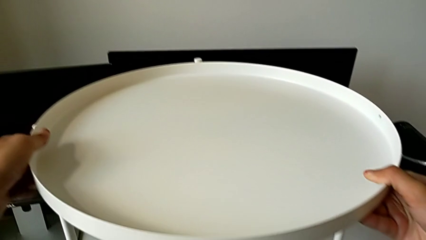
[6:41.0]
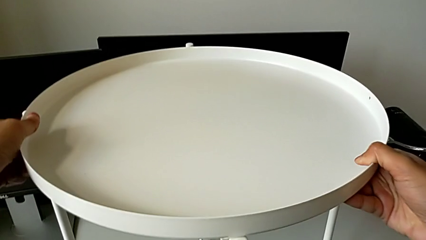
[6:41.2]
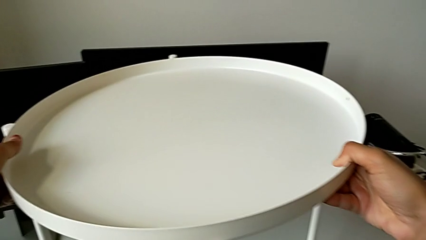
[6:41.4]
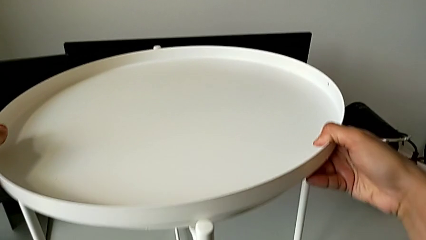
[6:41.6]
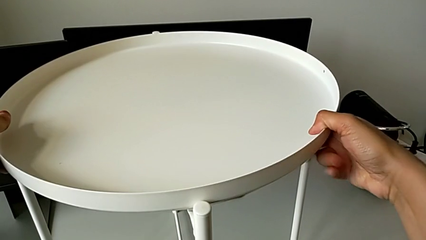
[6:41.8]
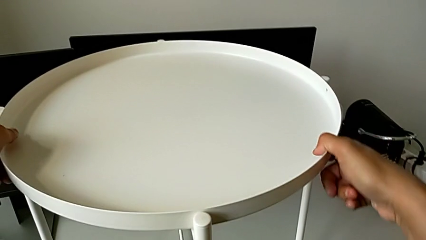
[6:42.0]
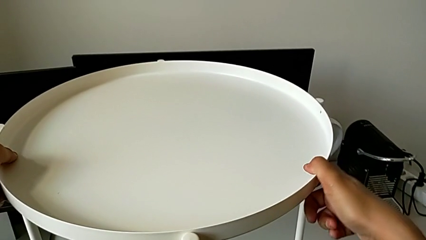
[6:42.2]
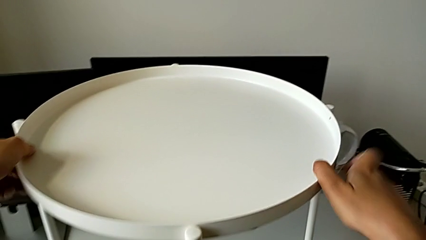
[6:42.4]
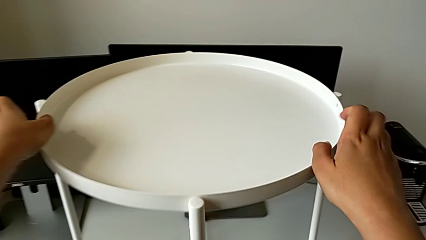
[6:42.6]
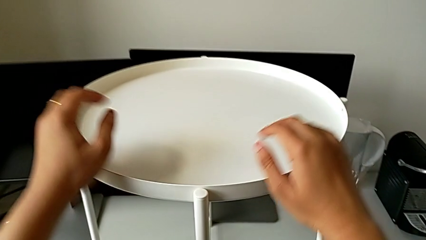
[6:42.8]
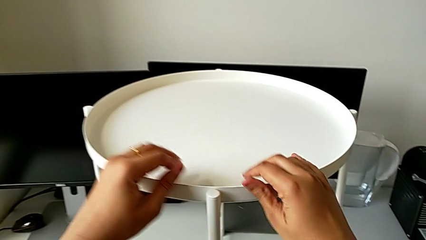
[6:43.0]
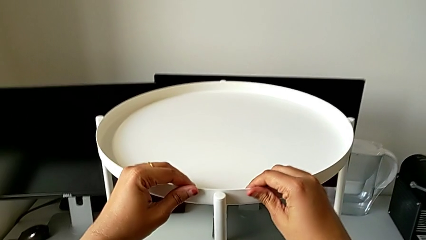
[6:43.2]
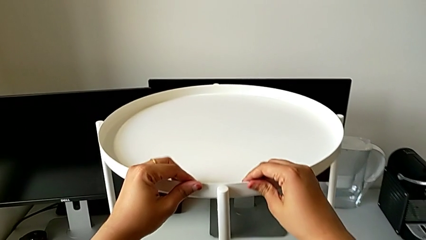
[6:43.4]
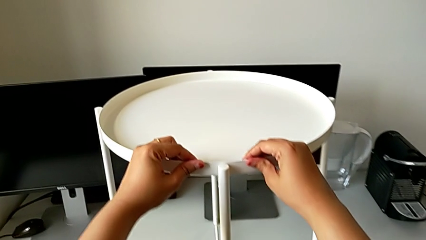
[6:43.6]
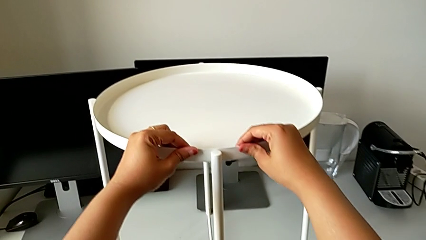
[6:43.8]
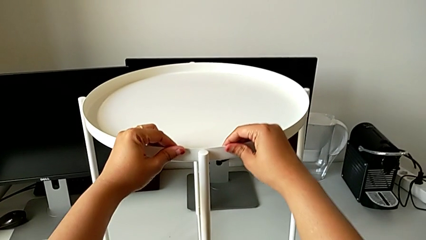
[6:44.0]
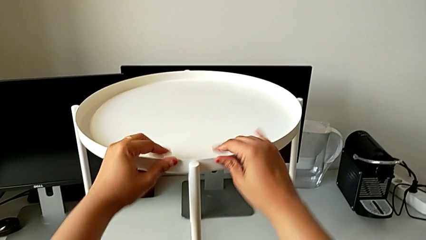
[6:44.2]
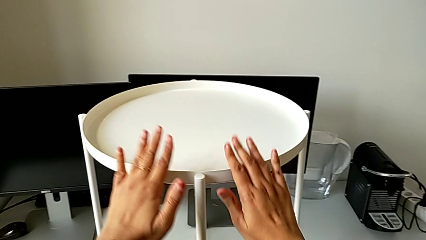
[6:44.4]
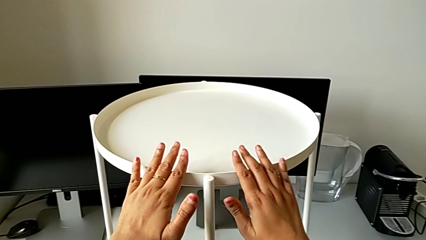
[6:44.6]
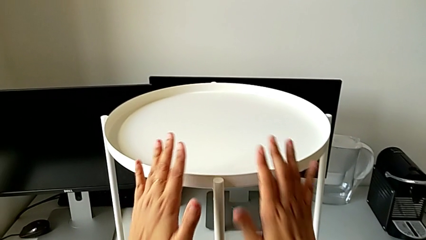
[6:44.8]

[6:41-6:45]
The camera wearer is assembling the tray. They align the tray and grab it.
